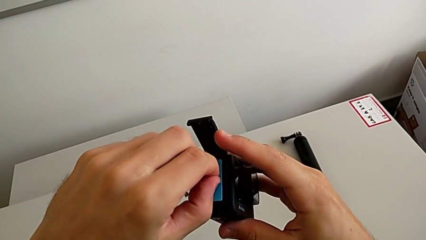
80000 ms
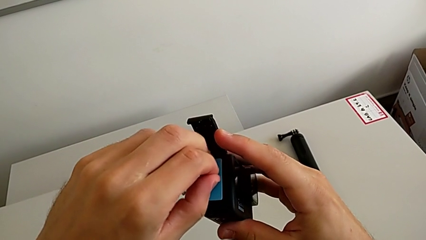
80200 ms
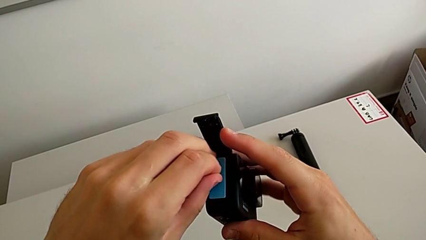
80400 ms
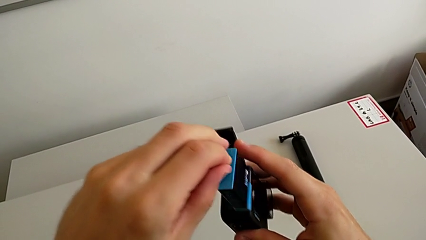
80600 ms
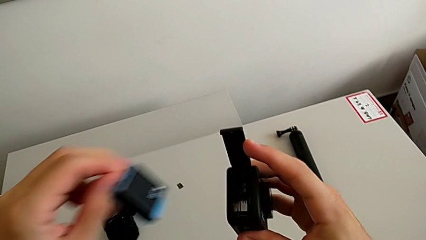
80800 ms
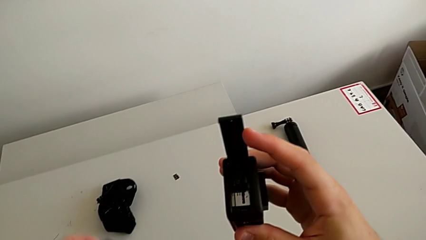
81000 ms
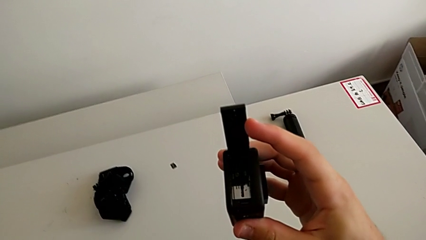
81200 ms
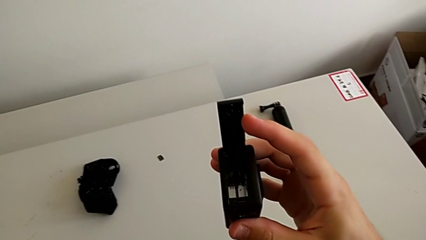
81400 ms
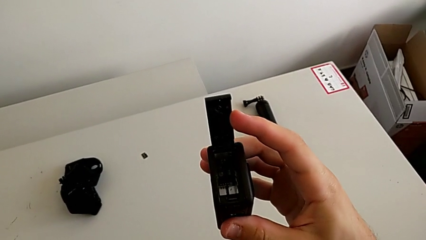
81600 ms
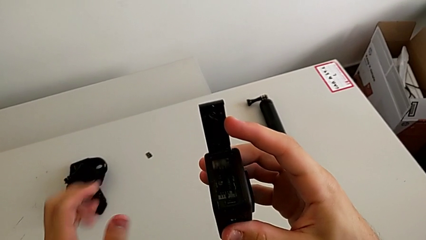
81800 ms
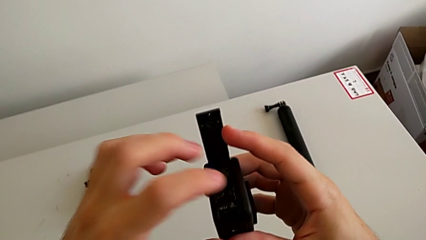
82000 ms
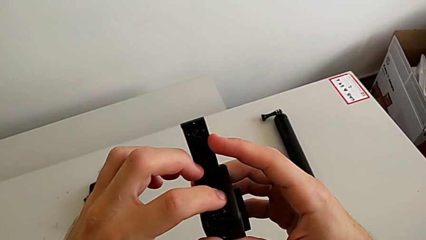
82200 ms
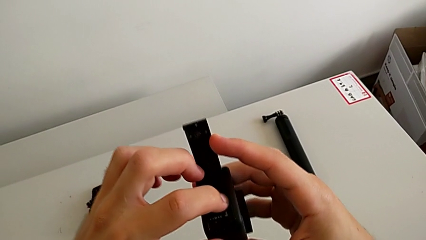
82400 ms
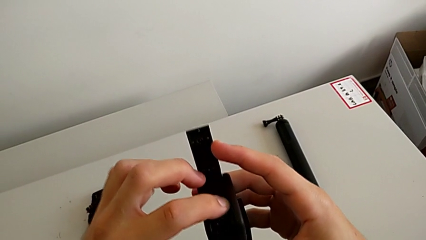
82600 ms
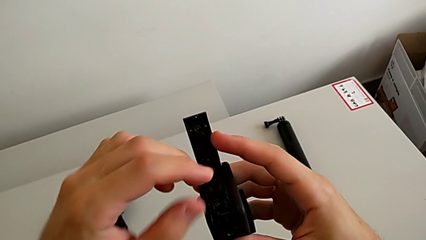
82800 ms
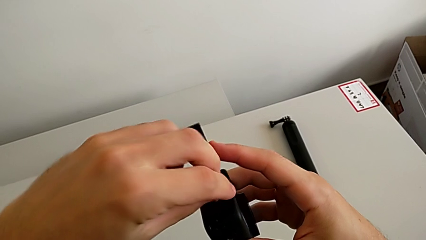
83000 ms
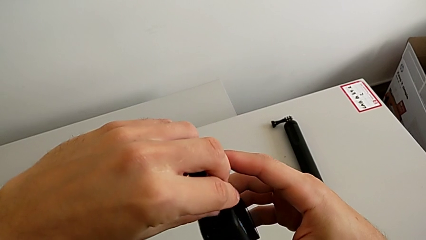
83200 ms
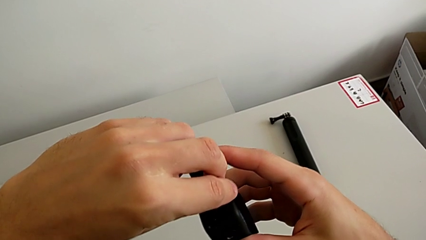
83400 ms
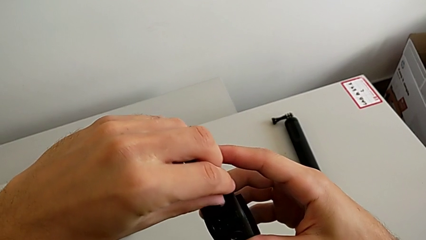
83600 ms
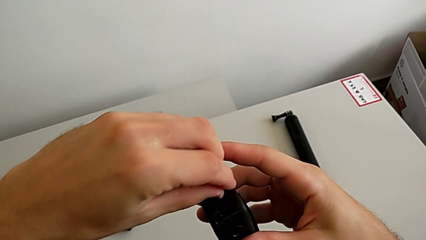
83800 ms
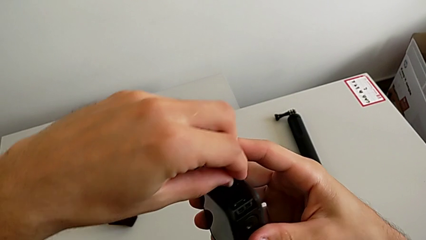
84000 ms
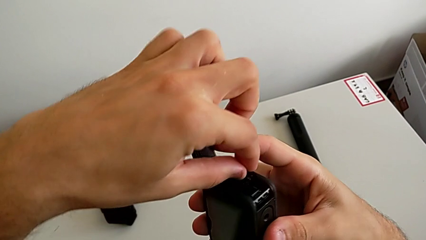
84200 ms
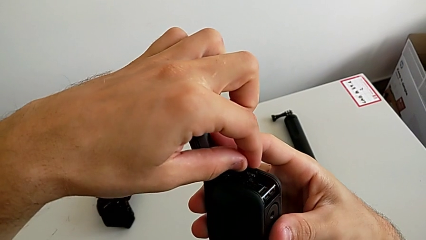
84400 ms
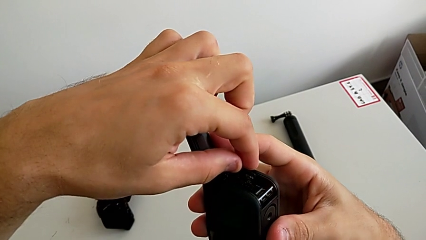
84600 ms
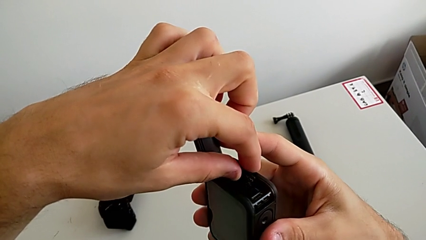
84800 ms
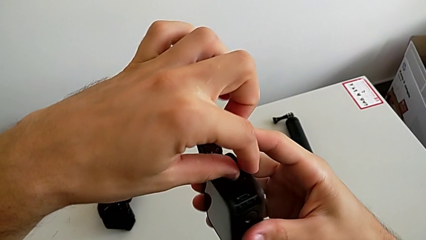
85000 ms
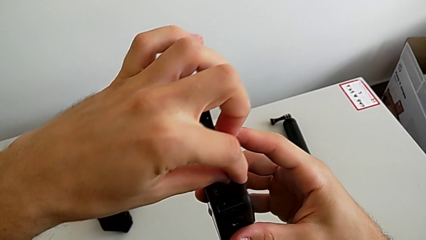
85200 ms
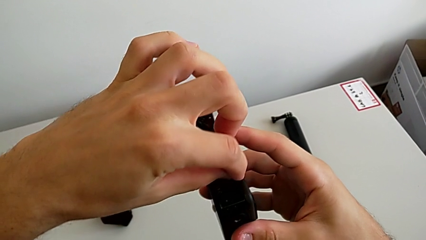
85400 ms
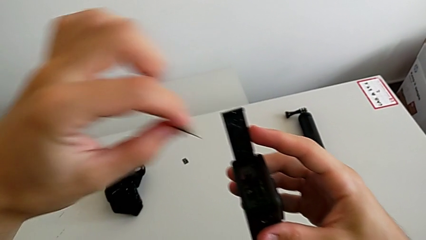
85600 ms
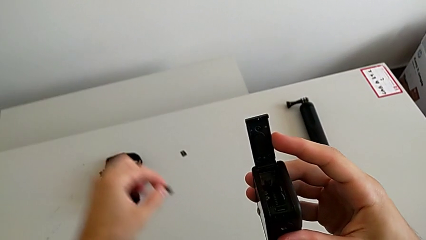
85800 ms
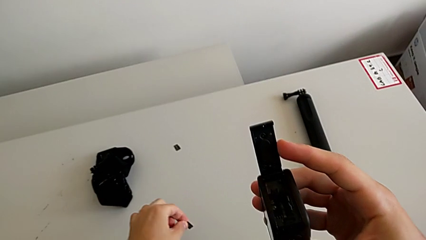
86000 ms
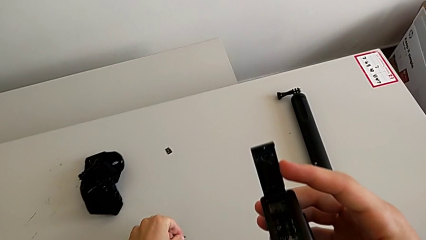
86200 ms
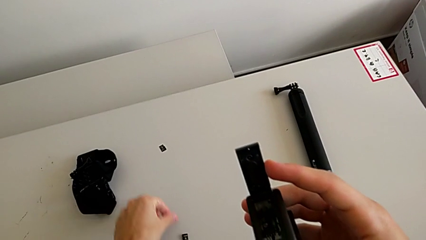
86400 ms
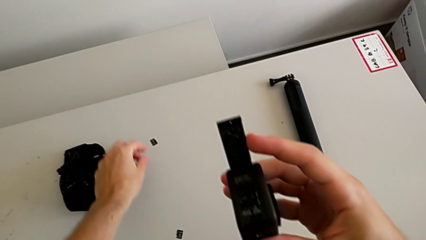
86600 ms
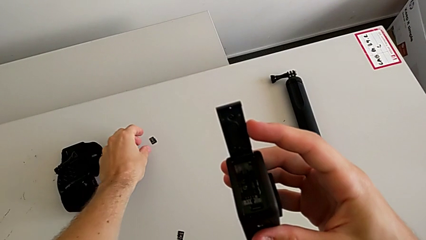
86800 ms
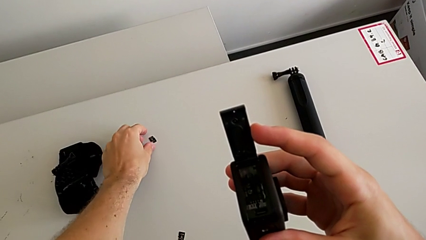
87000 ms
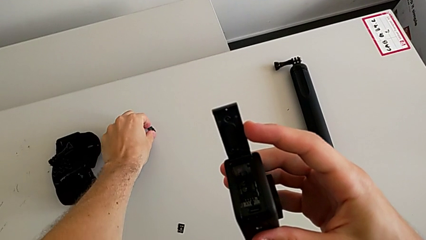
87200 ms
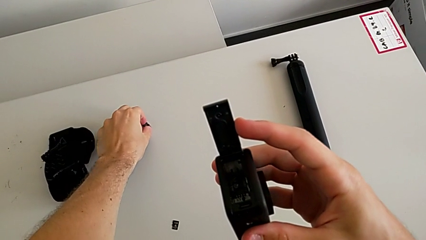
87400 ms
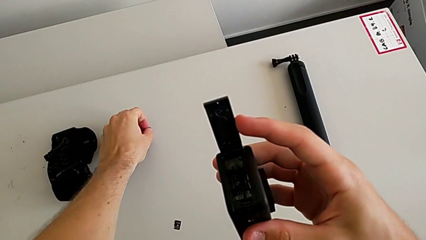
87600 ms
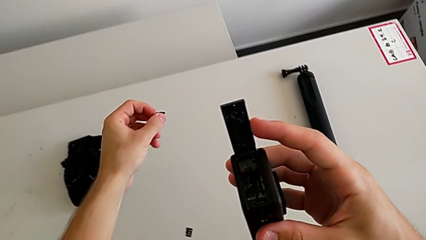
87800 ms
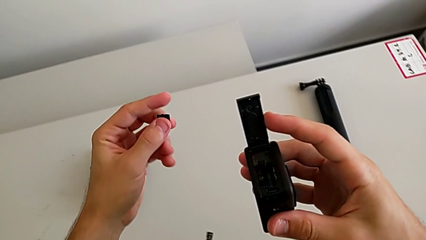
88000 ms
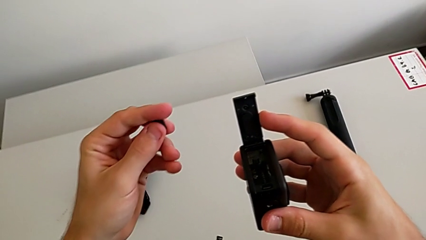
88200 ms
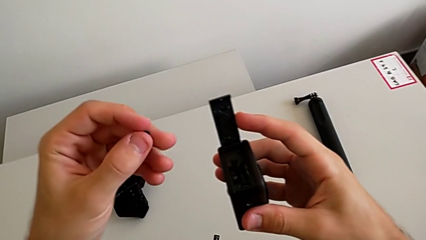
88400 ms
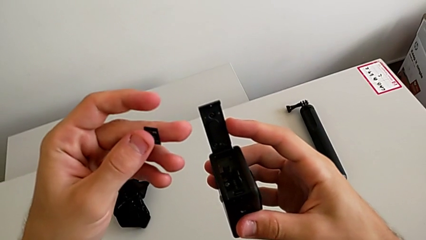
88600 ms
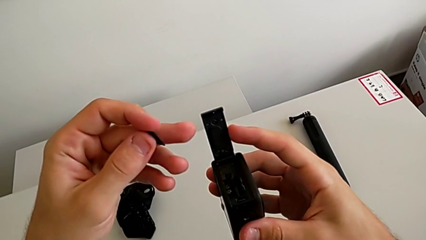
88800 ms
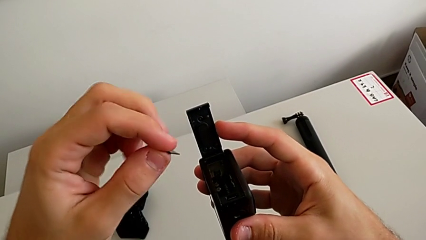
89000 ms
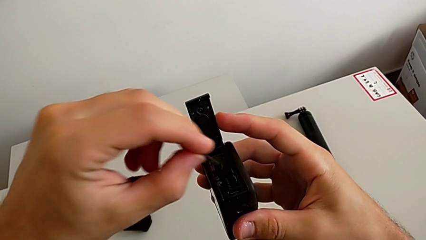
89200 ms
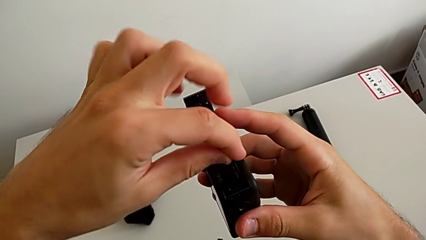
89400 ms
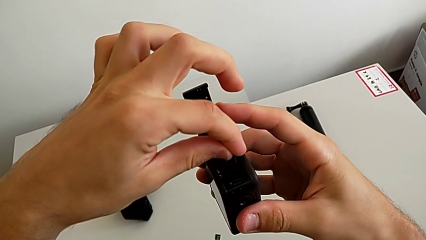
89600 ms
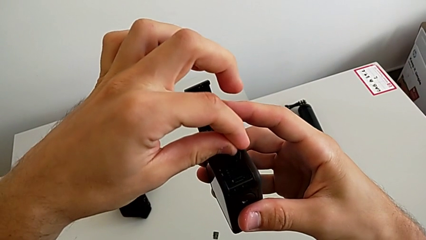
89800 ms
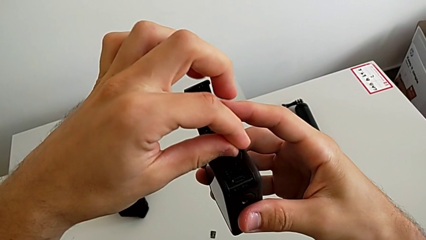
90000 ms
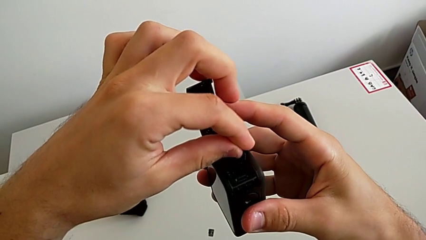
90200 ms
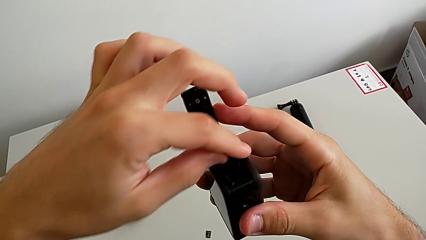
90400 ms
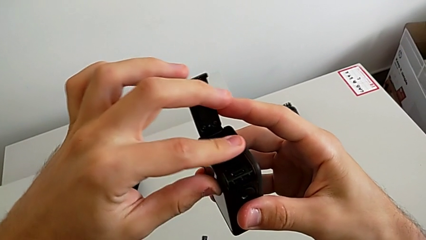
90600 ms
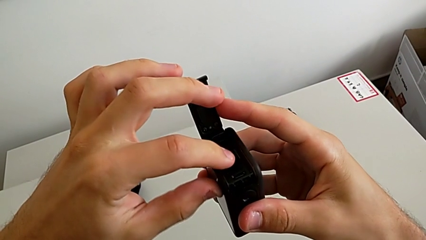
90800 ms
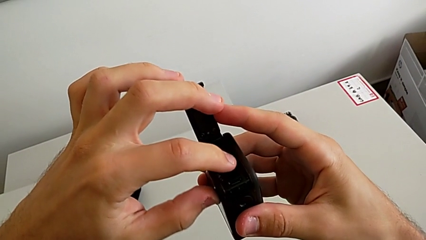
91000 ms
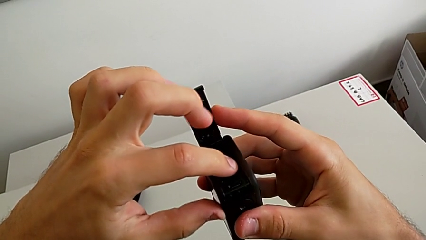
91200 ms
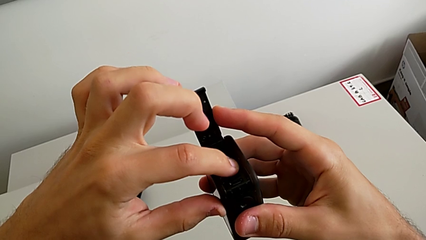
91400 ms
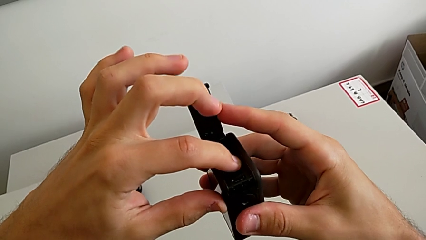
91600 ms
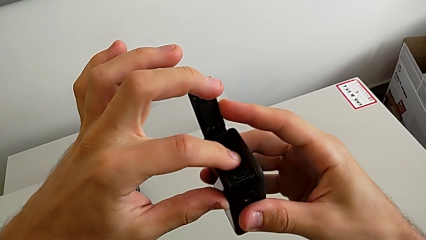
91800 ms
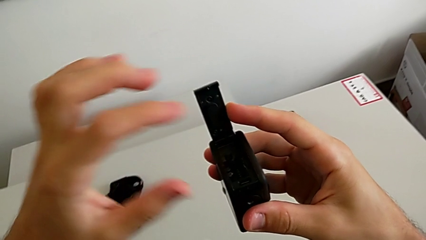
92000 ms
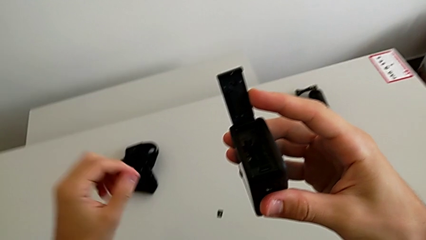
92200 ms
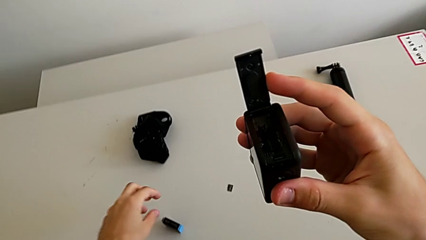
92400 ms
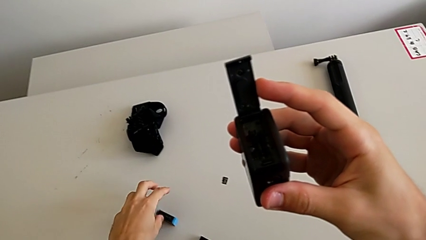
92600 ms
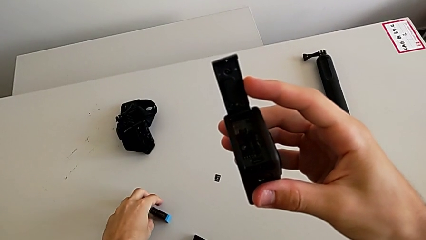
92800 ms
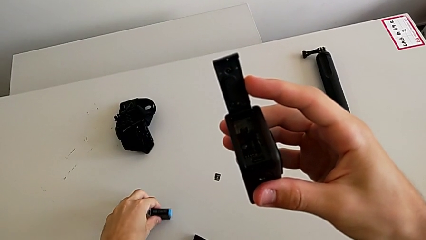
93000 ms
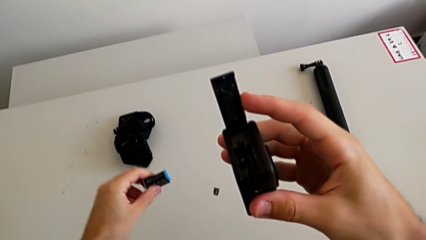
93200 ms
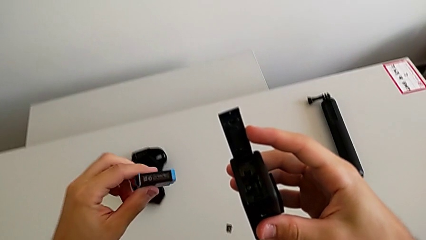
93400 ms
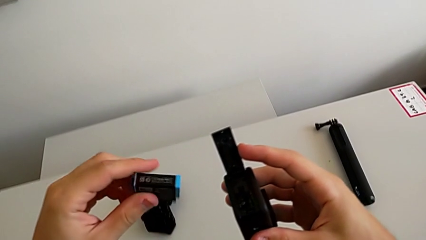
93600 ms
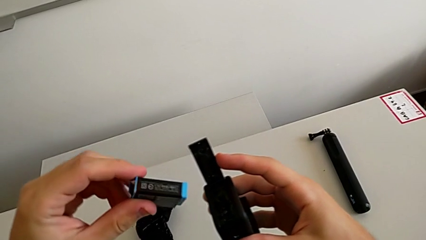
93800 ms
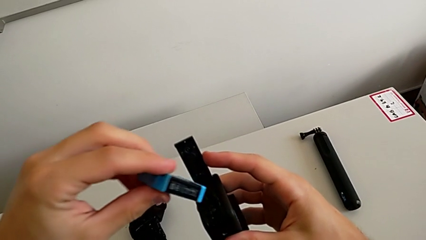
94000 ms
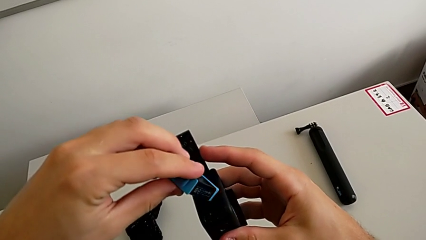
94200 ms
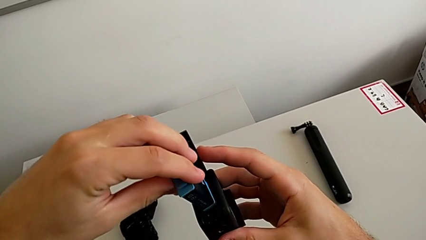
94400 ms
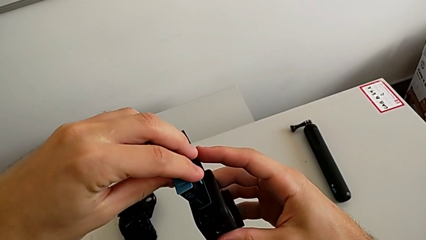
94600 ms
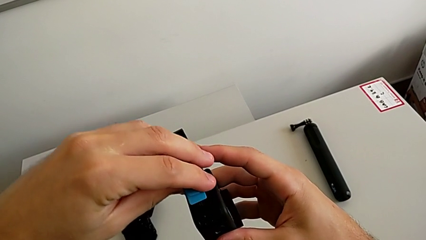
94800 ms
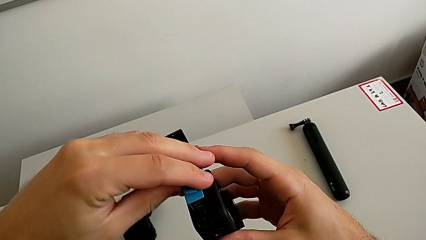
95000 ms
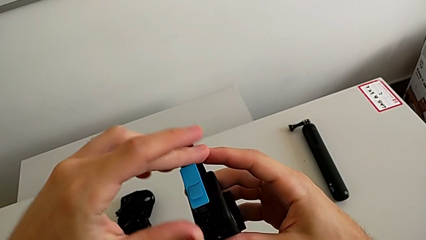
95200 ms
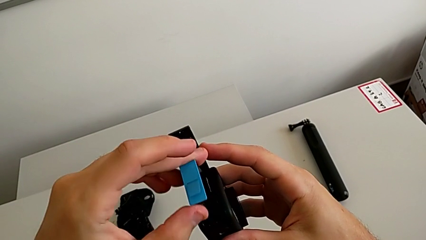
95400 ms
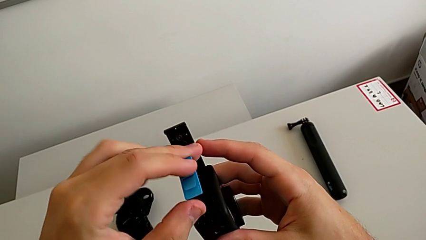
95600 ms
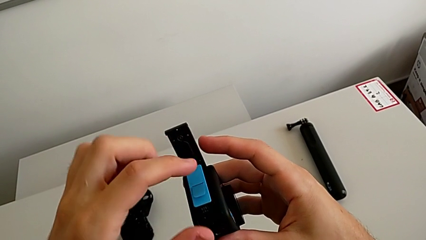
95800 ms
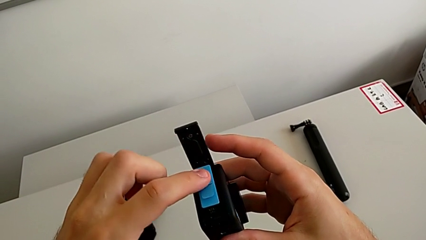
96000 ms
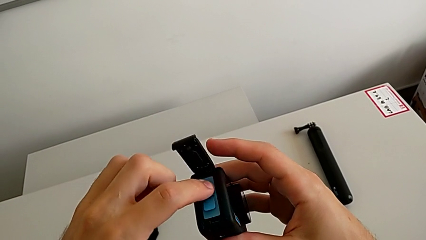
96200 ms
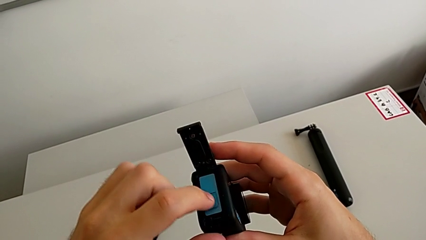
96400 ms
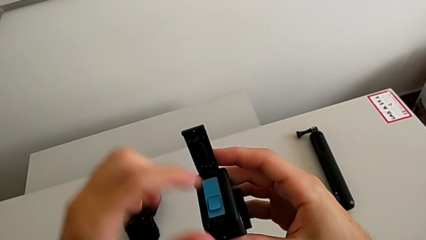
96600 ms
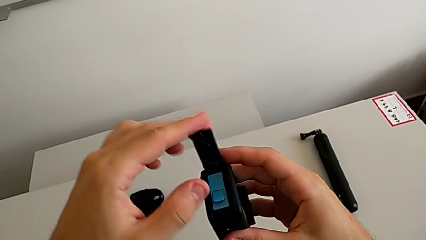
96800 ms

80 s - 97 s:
The camera wearer is changing the micro SD card. They withdraw the battery, withdraw the SD card, place it, grab the SD card, insert the new SD card, grab the battery, lift it and insert it.
